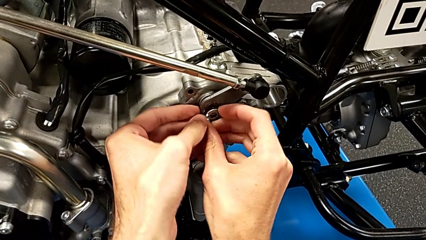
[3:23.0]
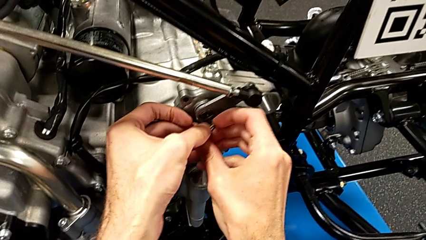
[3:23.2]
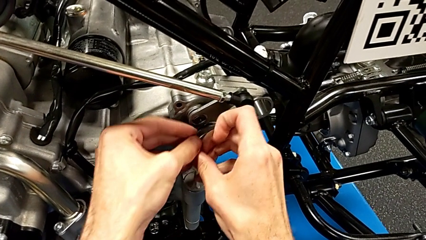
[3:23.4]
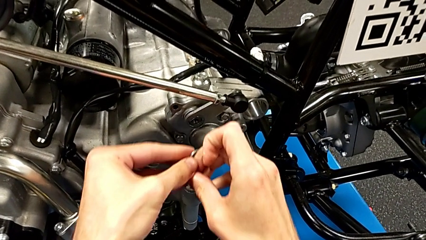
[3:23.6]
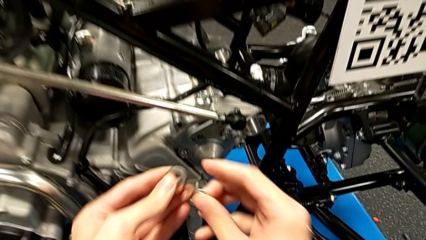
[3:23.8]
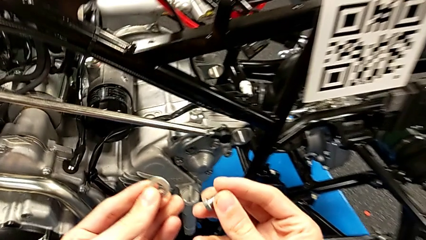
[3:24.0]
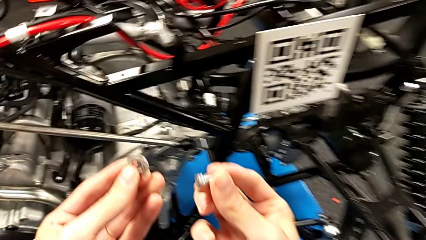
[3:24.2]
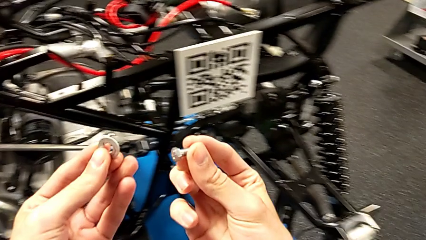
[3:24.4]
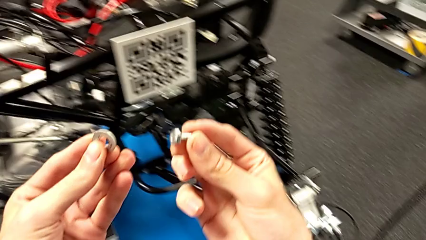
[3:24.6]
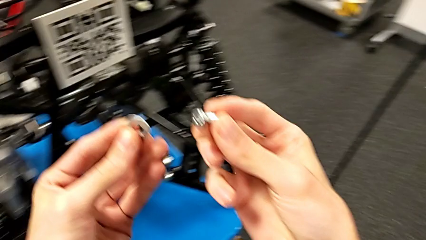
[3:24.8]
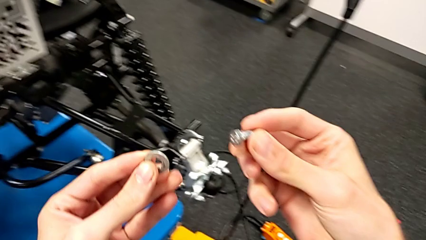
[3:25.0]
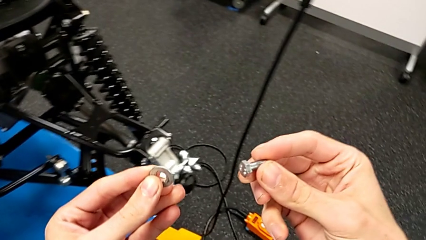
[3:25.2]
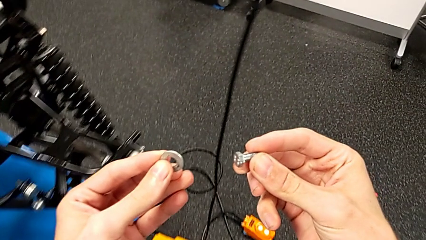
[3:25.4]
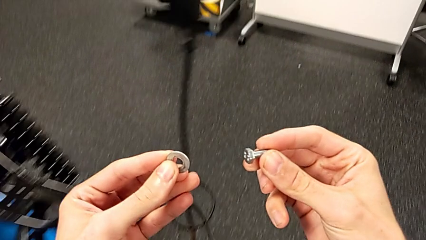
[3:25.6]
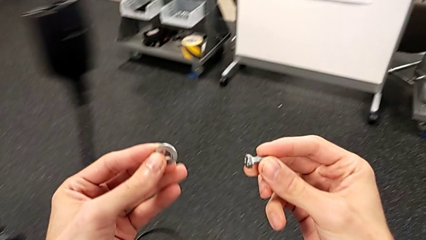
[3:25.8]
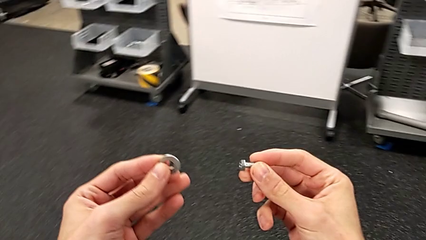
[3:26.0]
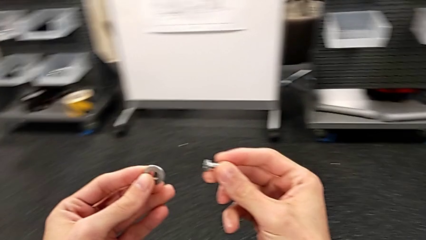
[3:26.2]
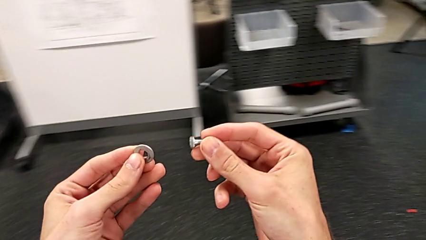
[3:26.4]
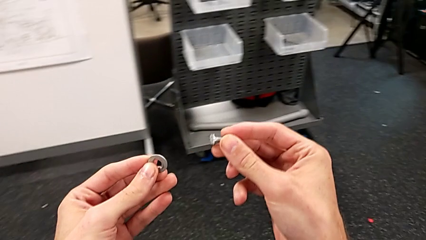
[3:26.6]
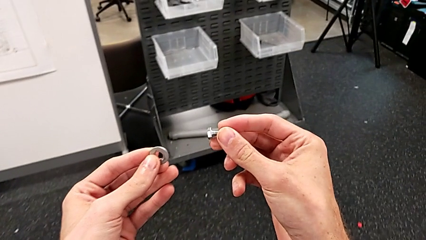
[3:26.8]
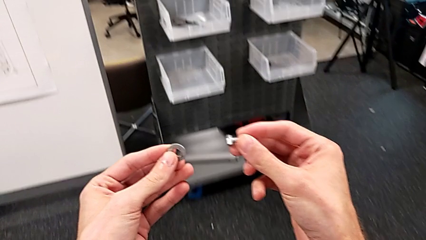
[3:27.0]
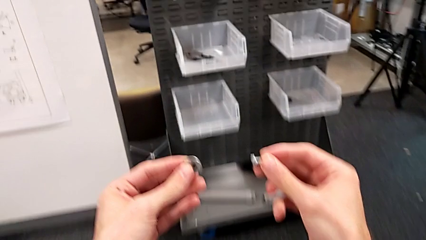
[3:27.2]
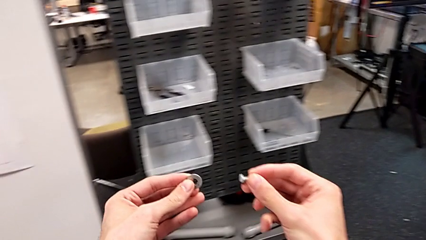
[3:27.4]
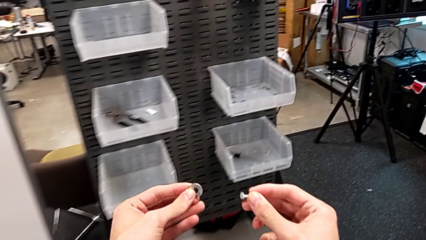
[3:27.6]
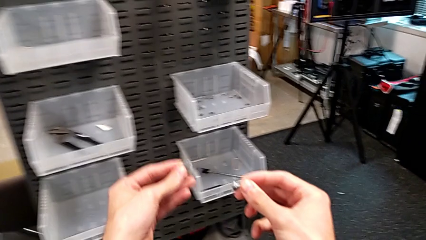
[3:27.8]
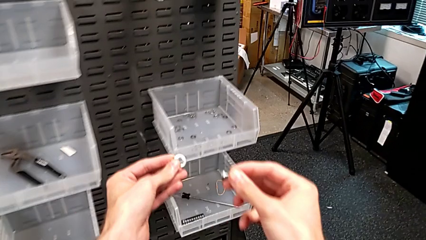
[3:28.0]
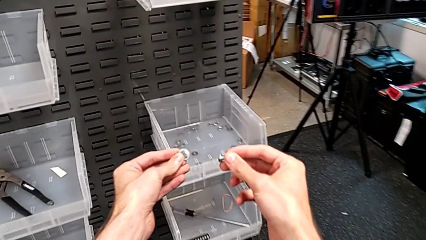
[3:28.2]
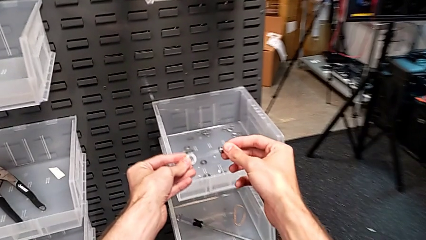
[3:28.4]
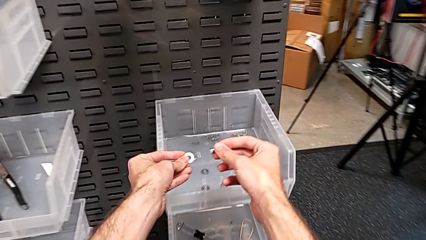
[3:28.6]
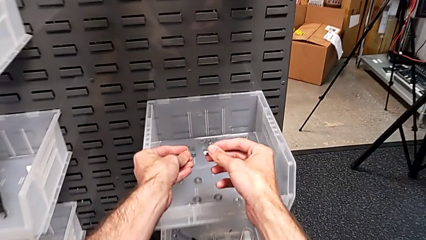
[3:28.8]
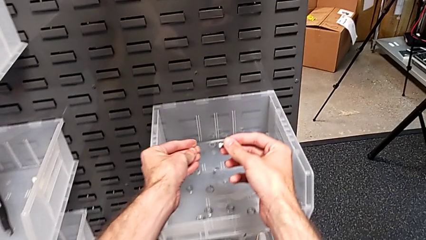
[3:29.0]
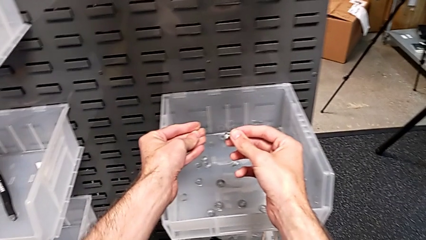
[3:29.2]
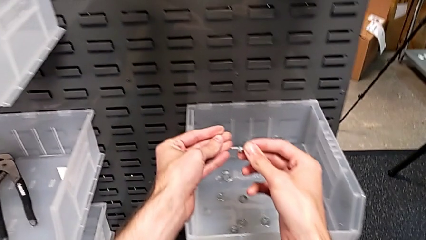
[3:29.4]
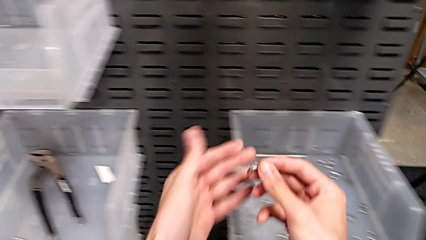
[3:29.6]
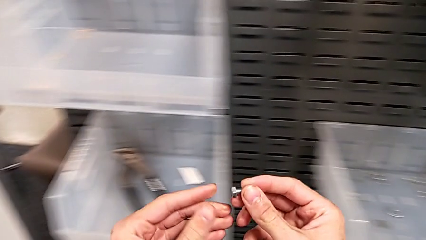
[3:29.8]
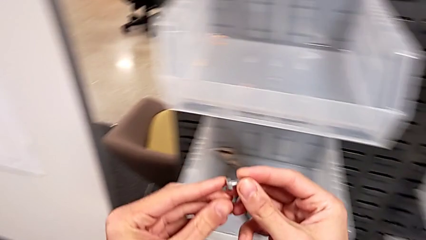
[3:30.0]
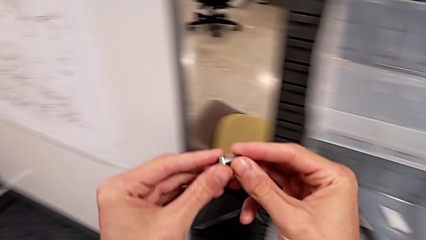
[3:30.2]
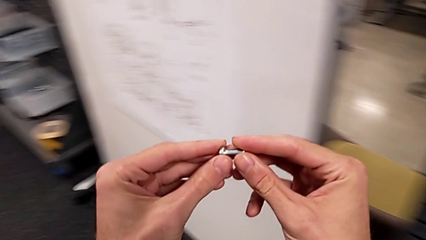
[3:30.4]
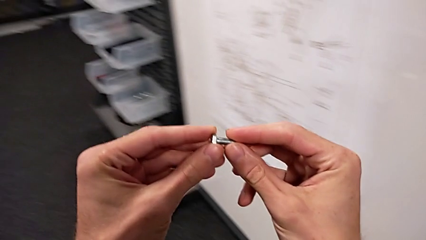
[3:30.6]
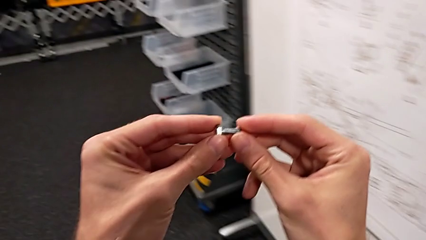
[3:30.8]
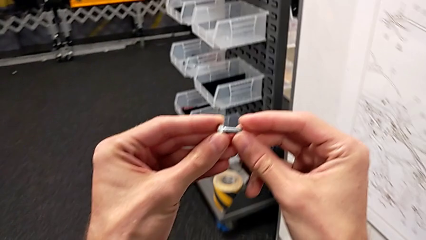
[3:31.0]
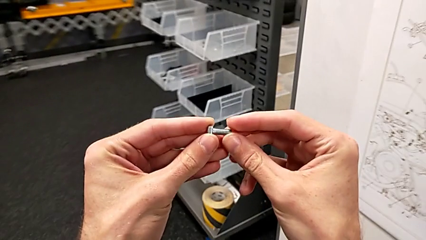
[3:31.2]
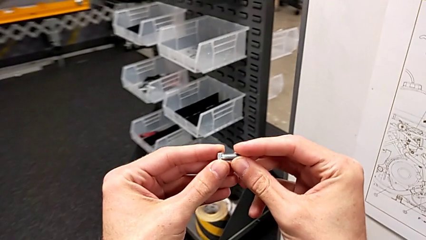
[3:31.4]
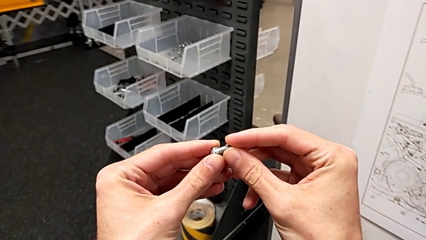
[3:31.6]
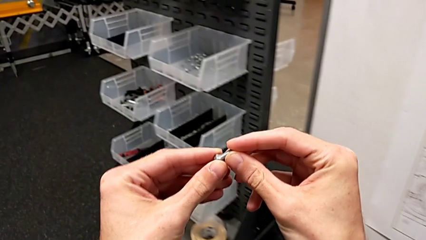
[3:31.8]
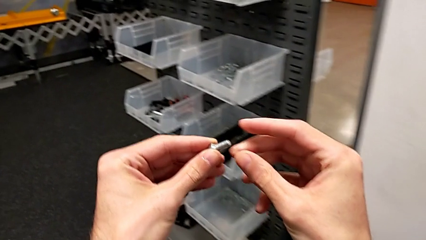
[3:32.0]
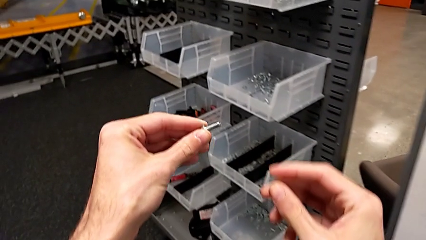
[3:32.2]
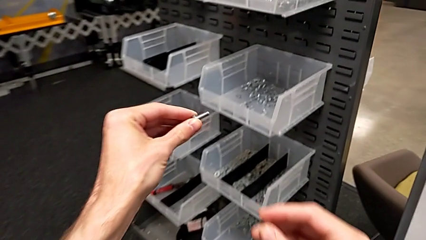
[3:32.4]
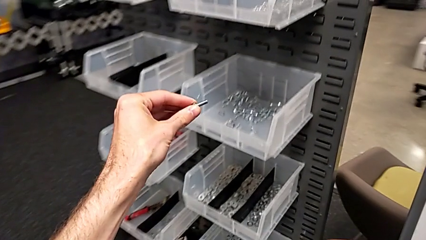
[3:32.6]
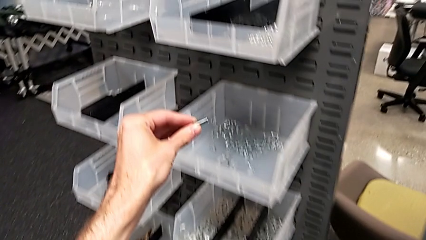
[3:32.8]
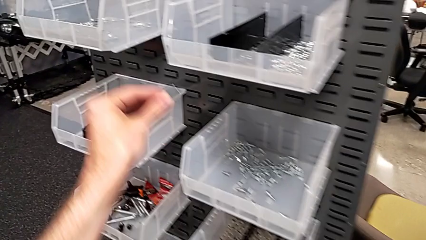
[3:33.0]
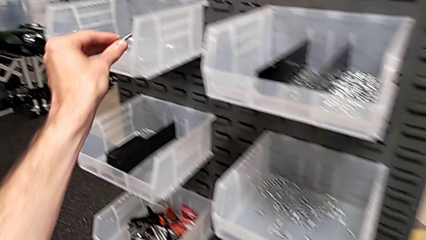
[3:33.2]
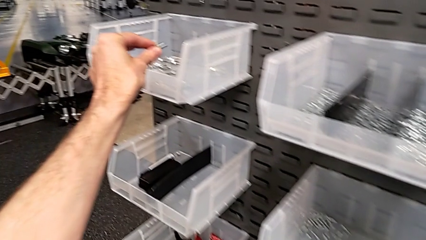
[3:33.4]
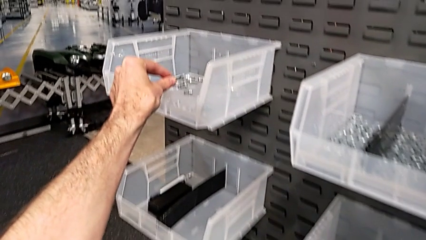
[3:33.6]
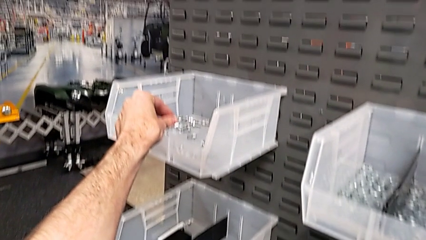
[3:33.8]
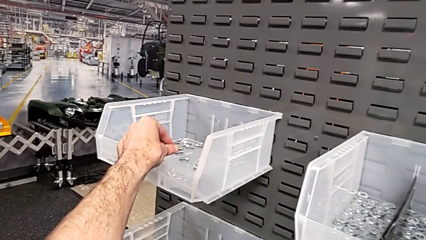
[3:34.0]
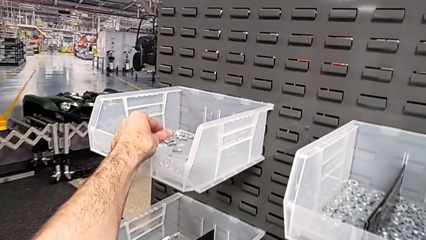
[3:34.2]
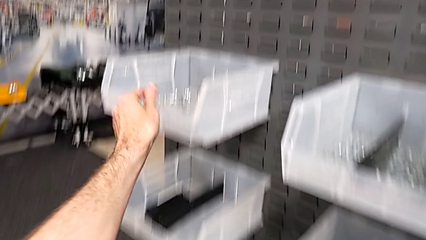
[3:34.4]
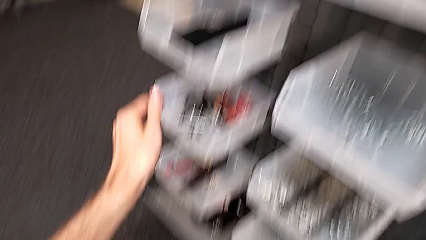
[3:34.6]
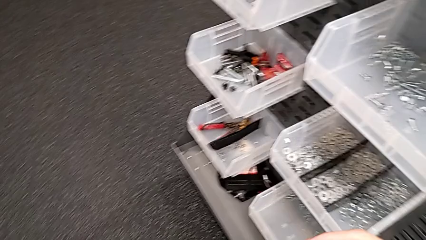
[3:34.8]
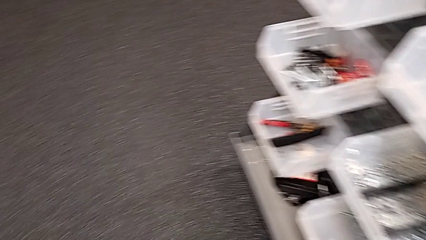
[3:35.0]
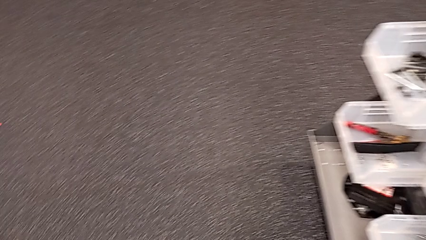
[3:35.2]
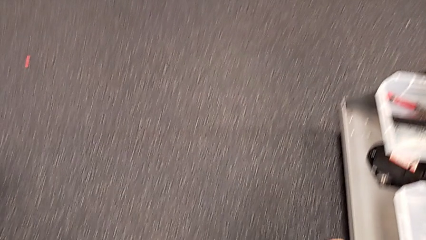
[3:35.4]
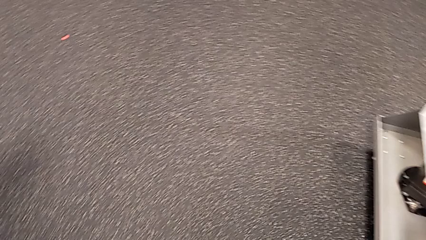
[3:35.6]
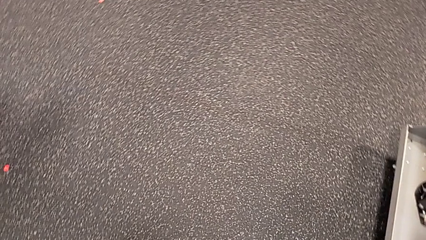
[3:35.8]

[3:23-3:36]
The camera wearer puts the washer and bolt on the boxes. They hold the bolt with the right hand, hold the washer with the left hand, place the washer and place the bolt.

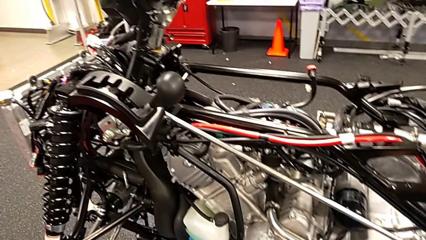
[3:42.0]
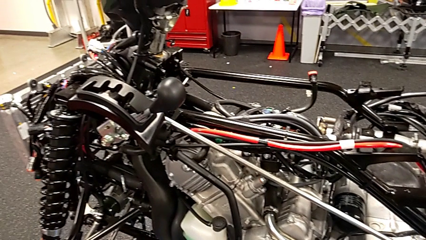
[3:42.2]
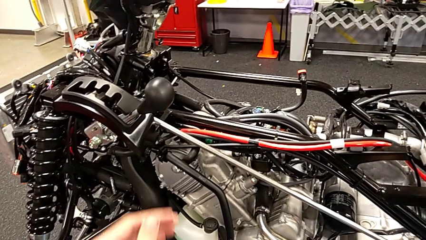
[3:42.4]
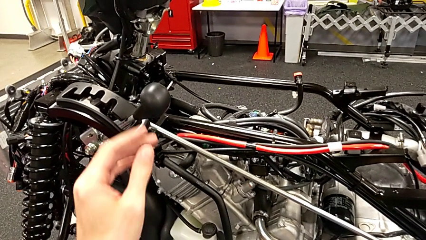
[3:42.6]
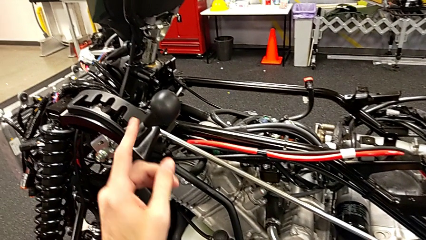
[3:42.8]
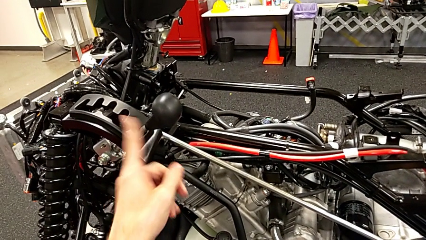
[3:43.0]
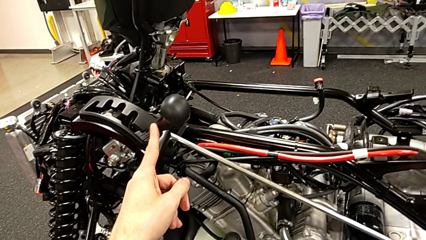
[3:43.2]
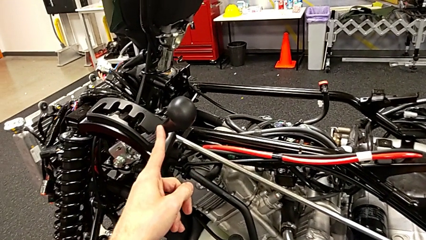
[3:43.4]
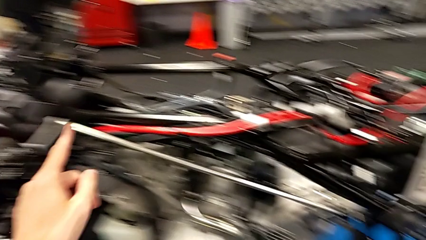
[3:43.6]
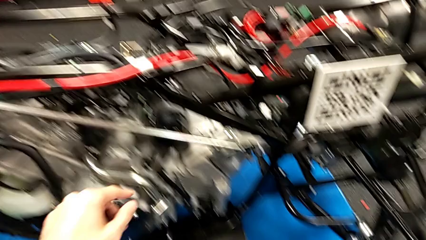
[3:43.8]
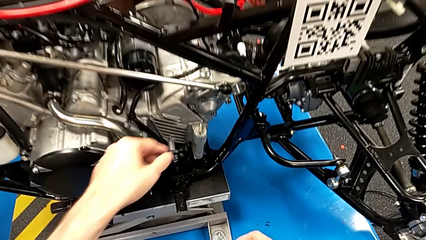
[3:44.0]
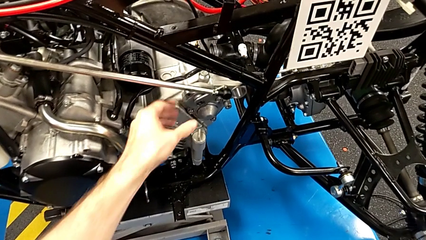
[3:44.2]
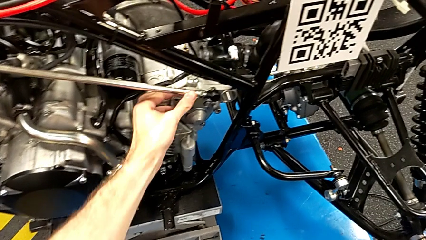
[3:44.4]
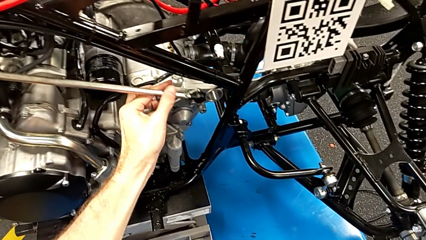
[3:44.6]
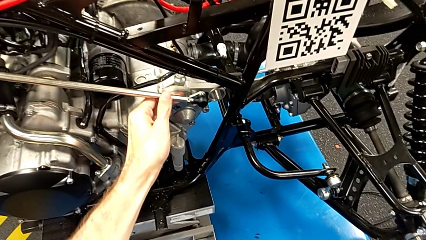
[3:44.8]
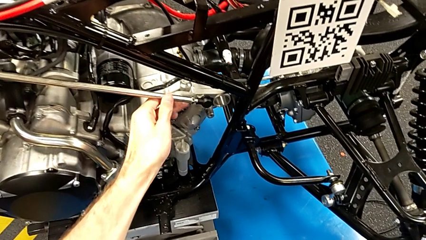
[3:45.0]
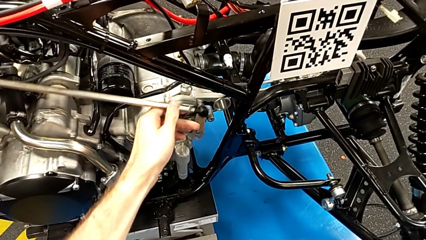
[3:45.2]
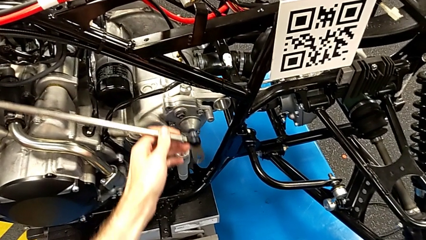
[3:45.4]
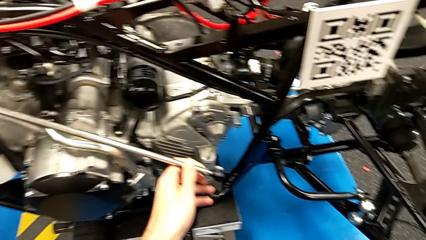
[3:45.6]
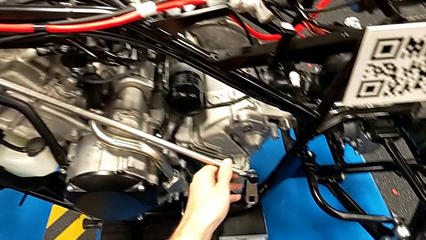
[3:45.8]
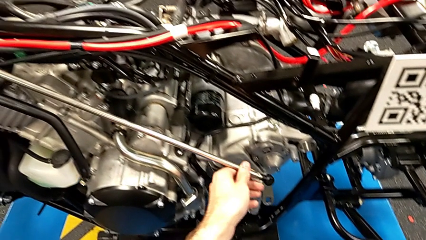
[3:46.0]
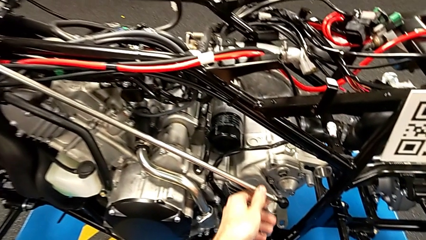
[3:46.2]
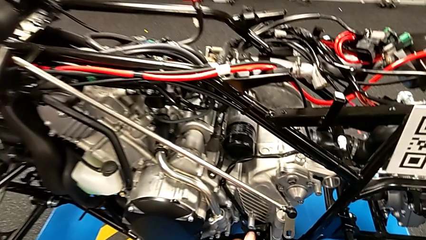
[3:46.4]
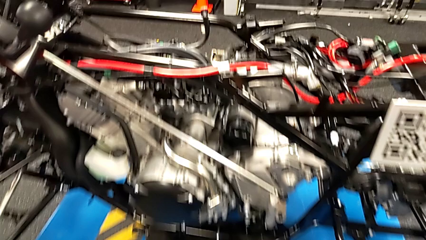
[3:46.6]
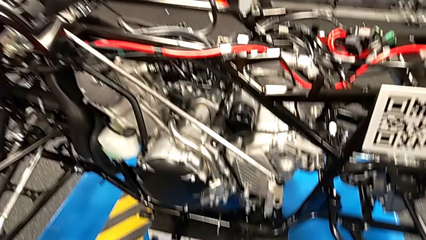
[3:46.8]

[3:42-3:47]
The camera wearer removes the shift arm. They touch the lever and withdraw the shift arm.
